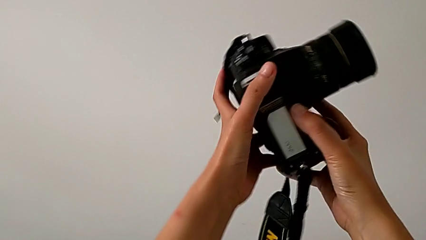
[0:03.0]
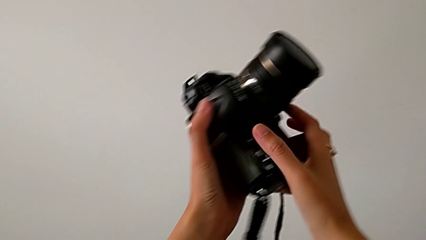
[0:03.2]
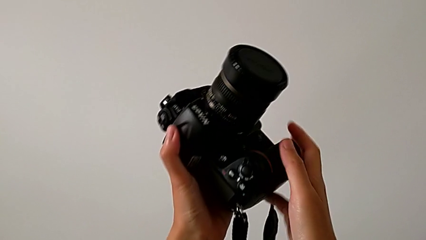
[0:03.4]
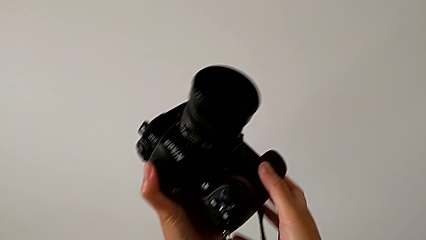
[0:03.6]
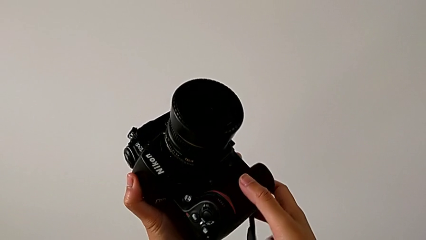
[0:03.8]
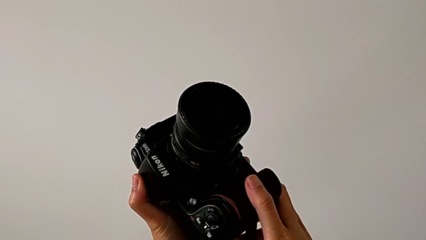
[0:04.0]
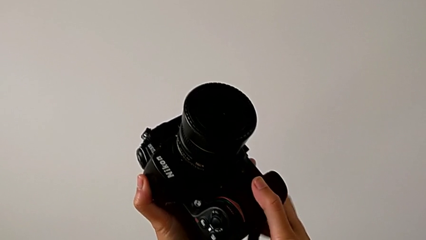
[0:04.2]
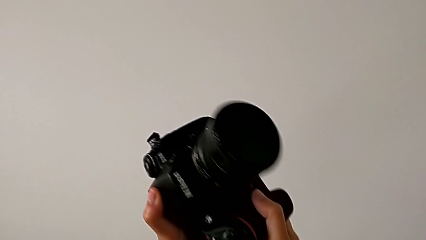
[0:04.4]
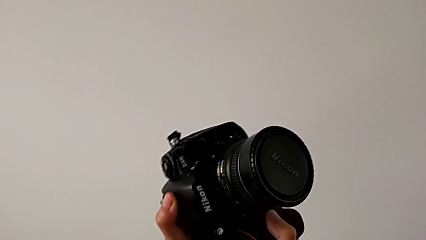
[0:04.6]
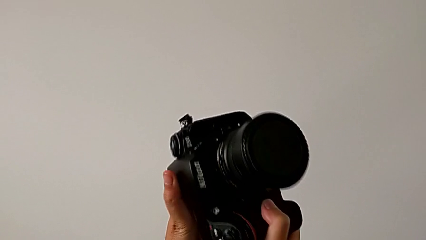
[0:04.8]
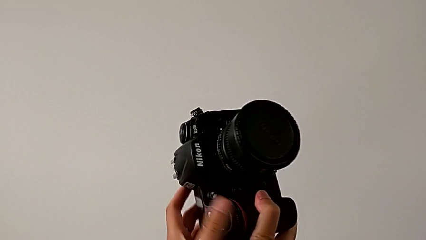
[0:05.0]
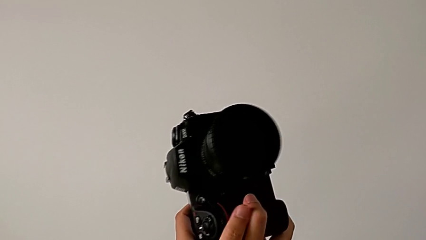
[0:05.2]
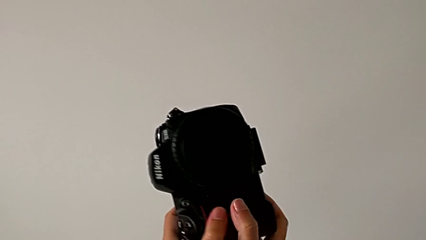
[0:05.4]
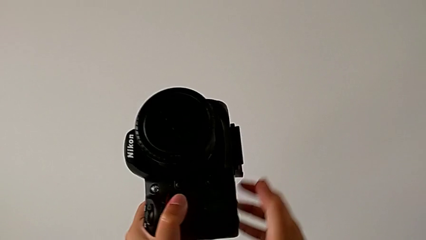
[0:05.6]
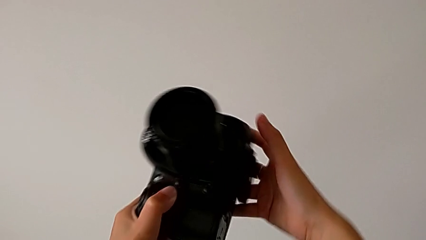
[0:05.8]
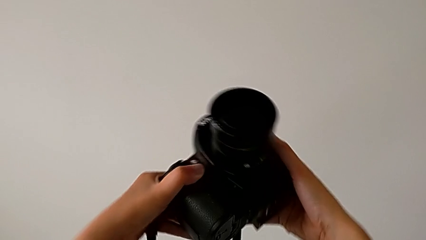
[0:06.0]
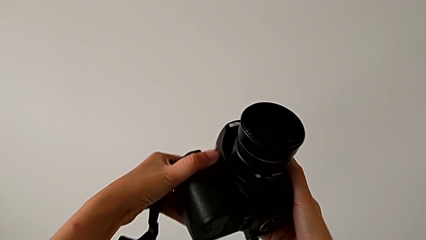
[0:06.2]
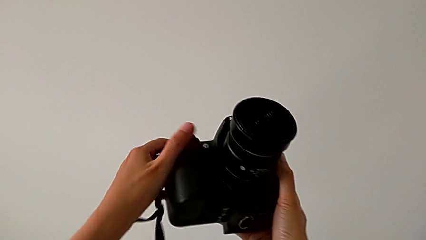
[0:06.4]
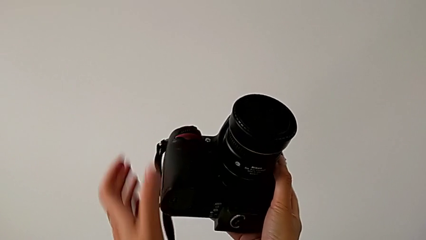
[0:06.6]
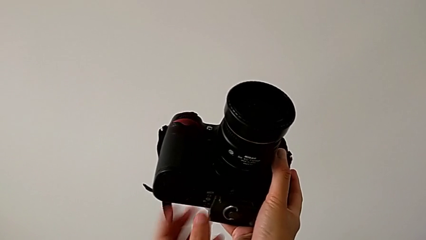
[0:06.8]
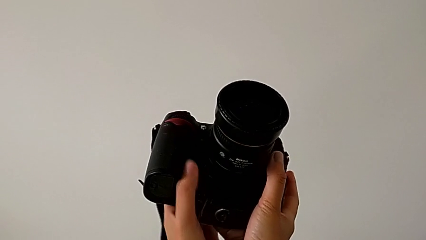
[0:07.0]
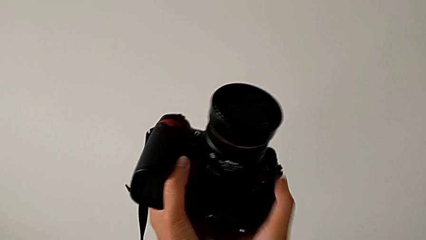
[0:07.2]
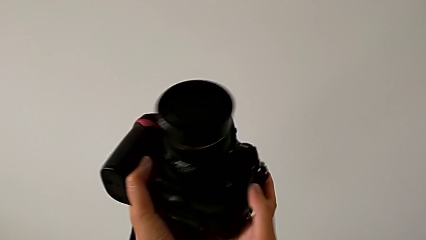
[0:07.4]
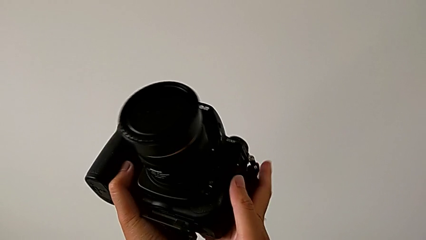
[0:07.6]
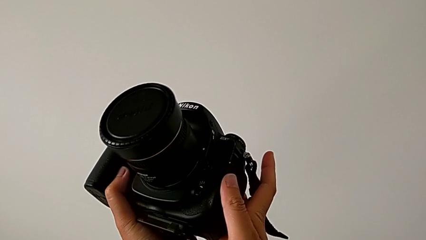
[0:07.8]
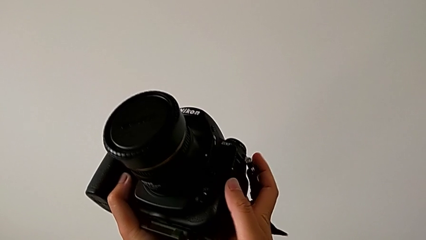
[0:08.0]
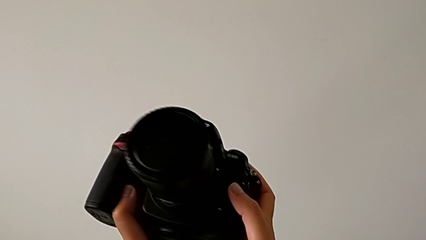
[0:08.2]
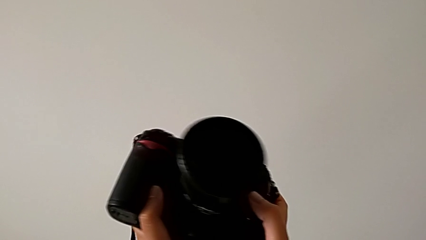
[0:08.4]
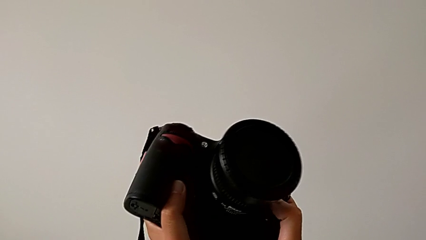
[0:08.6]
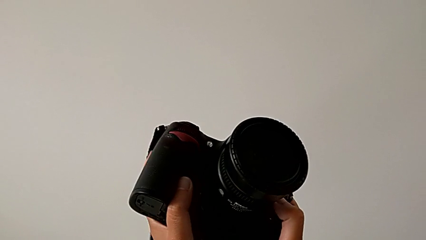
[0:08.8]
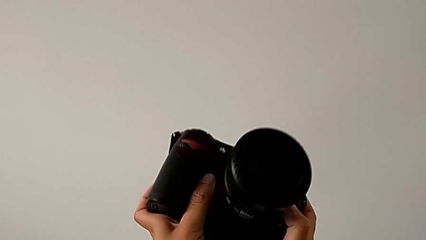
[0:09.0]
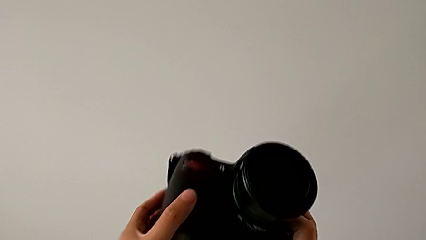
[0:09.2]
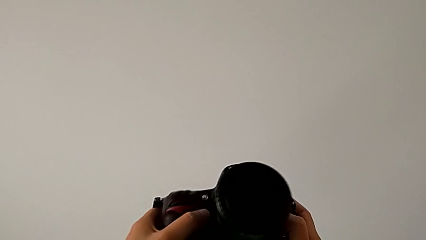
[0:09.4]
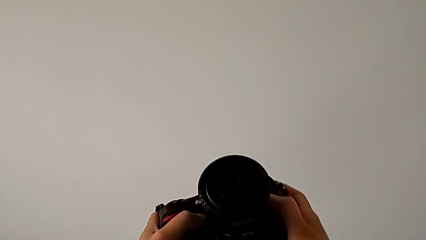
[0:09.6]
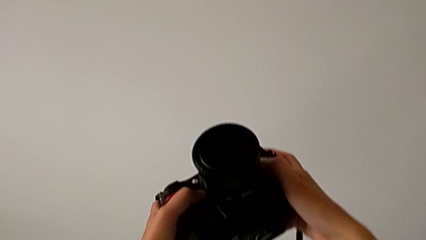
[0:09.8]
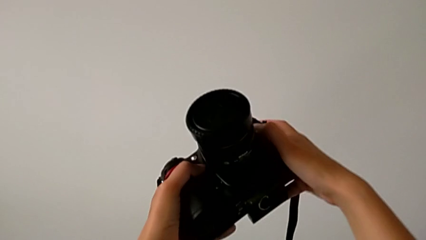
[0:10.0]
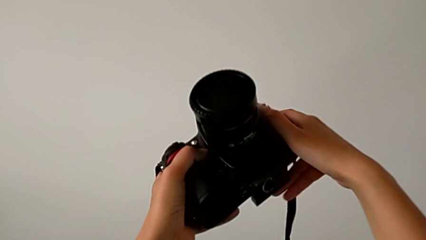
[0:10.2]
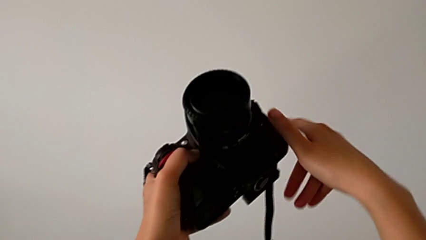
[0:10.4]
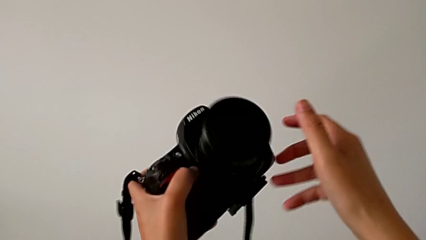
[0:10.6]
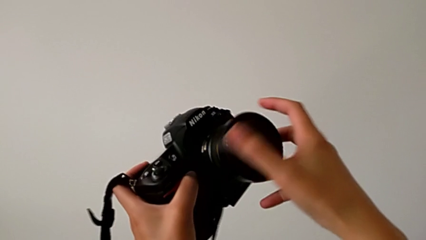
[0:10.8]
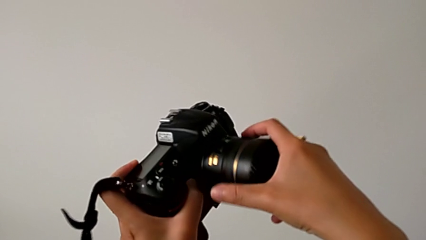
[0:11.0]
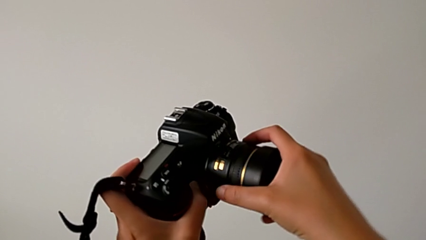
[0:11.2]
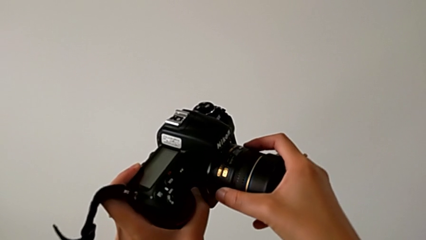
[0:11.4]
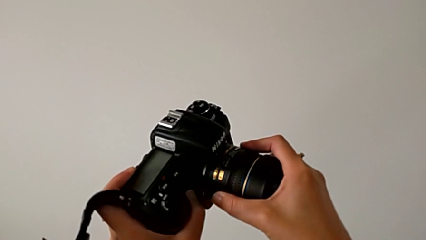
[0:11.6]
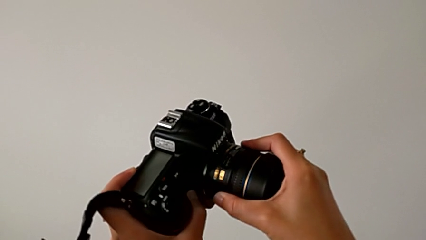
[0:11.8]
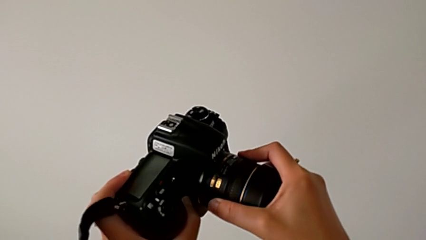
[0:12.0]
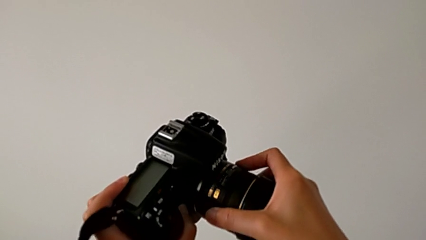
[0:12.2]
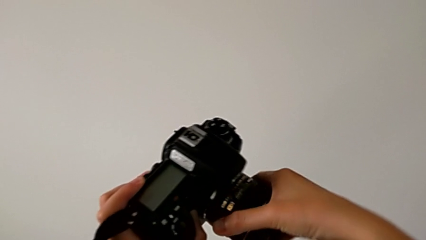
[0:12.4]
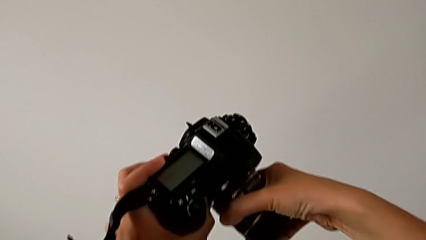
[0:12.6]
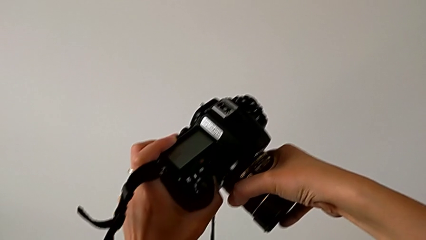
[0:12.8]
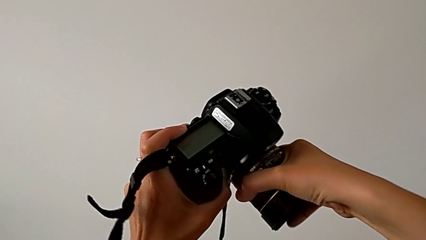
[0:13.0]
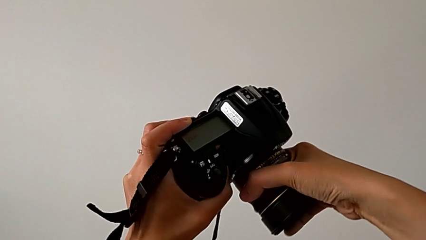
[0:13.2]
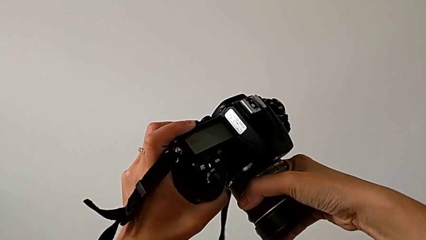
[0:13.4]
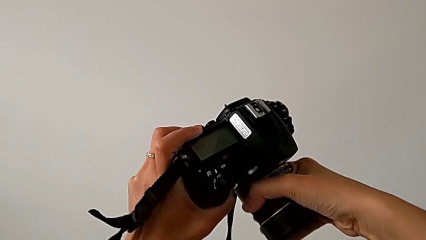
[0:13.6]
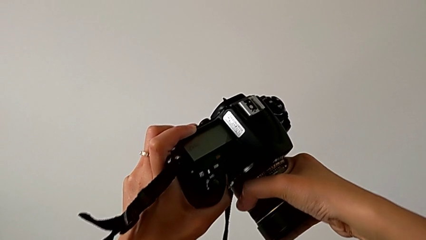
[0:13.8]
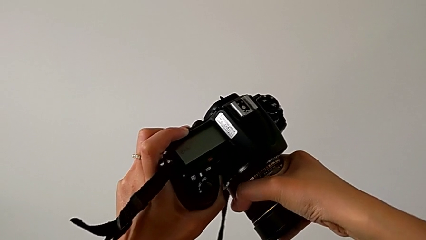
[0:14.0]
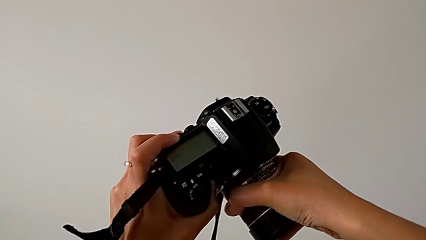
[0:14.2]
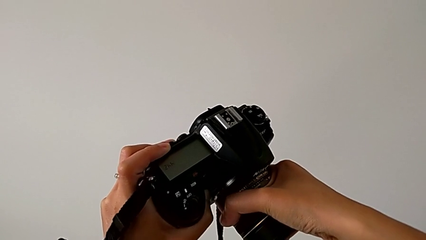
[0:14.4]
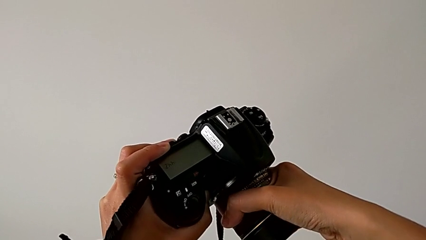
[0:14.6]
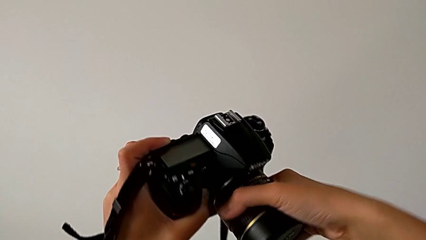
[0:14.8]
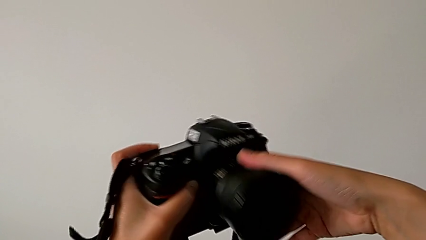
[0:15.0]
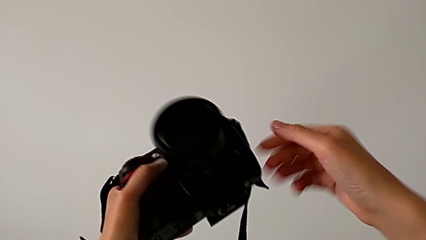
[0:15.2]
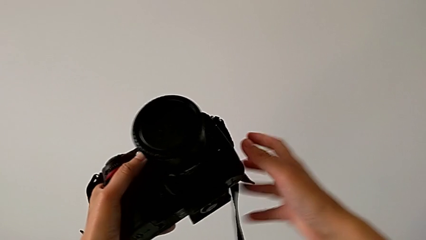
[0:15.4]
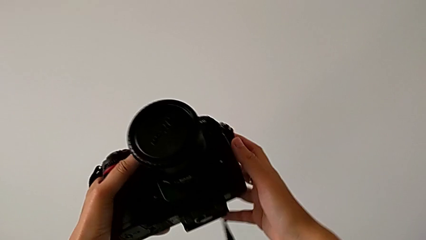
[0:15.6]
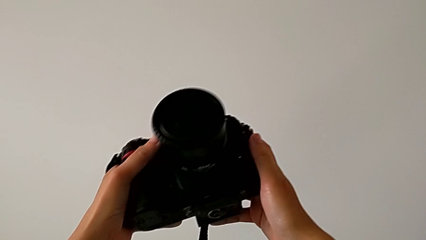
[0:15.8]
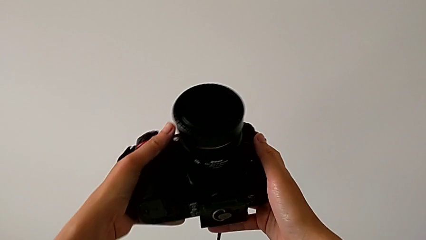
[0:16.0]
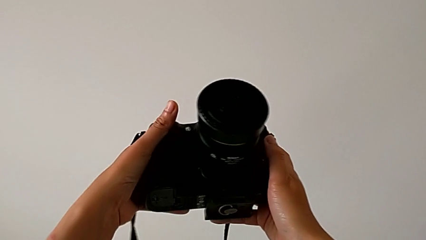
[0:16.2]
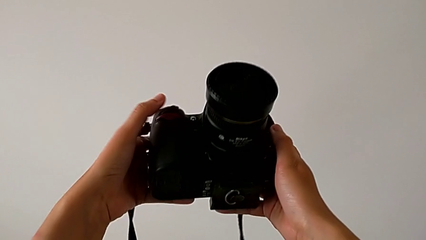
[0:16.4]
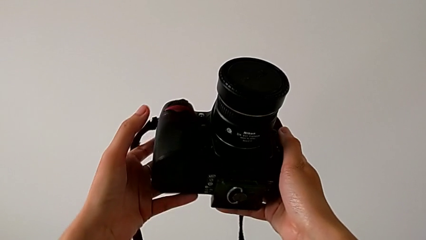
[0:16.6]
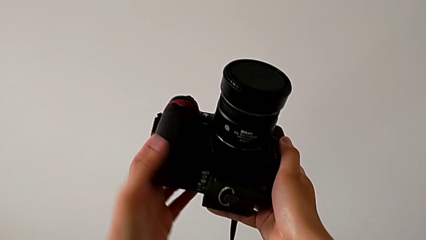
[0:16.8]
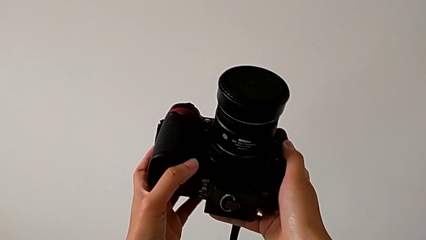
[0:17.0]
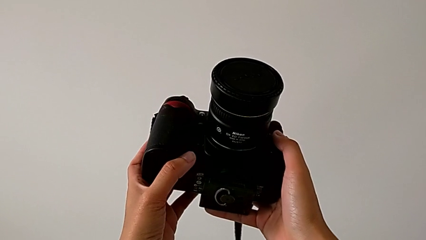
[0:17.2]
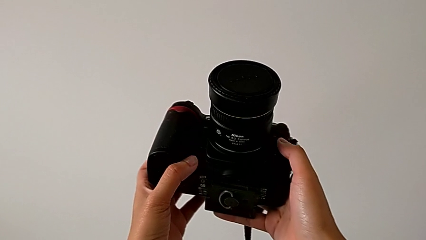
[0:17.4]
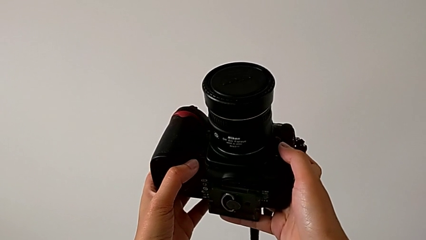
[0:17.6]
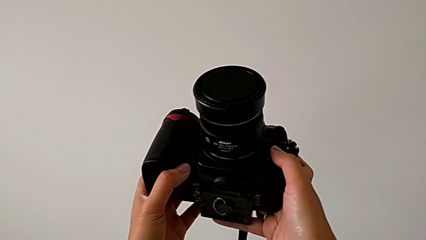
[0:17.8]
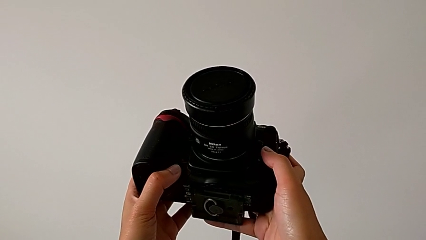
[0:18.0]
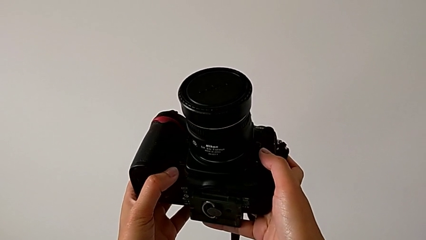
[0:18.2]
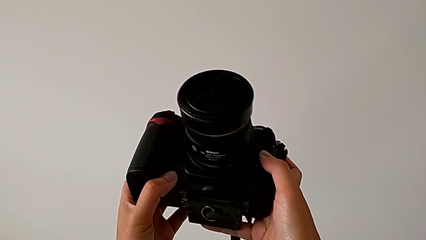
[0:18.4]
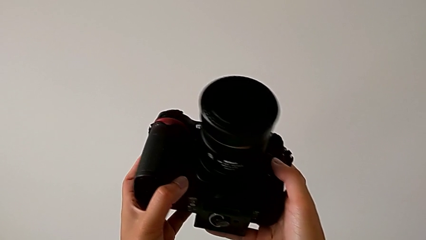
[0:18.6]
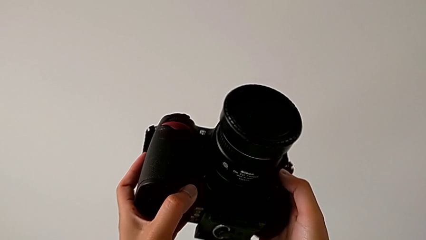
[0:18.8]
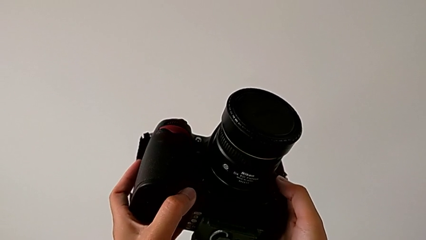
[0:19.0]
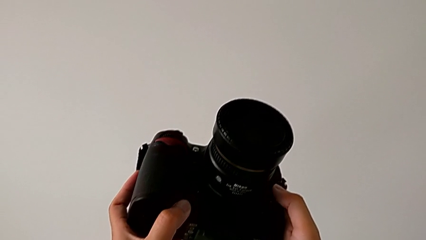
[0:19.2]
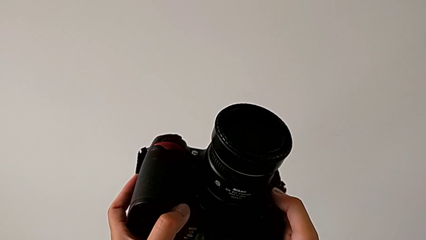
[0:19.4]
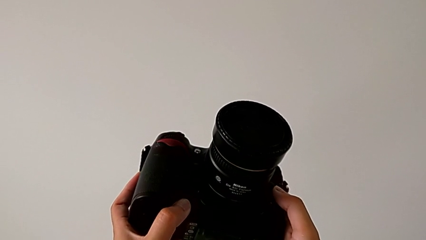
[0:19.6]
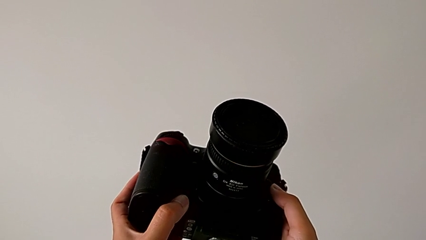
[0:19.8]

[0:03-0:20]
The camera wearer is detaching the lens from the DSLR. They inspect the DSLR, rotate it, inspect it, grab the lens and pull it.
